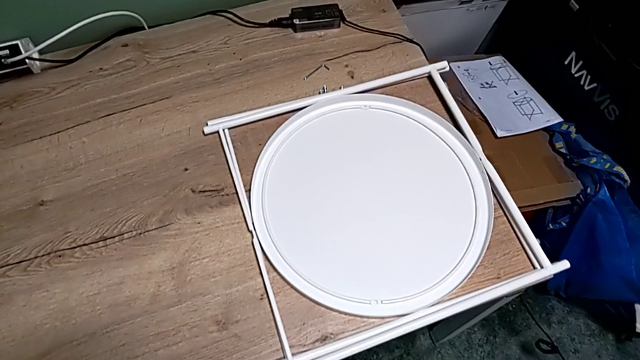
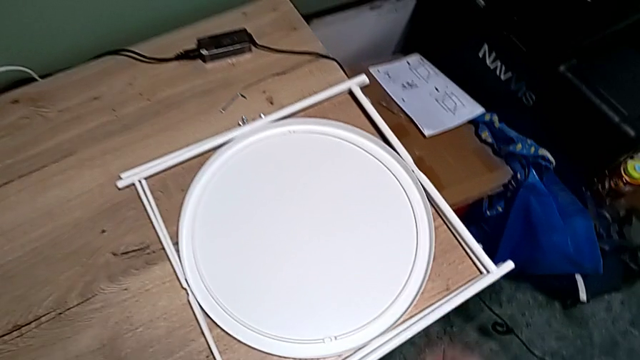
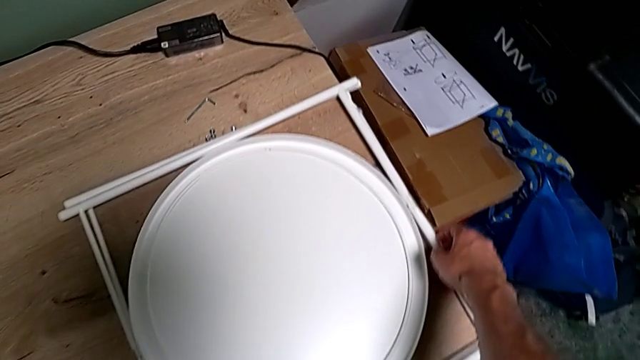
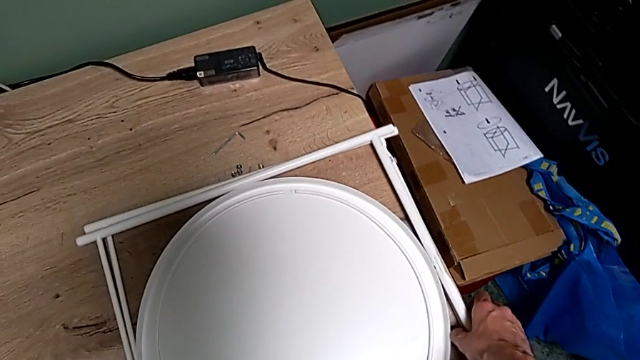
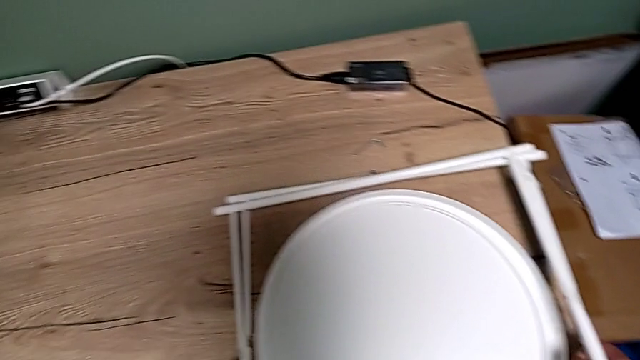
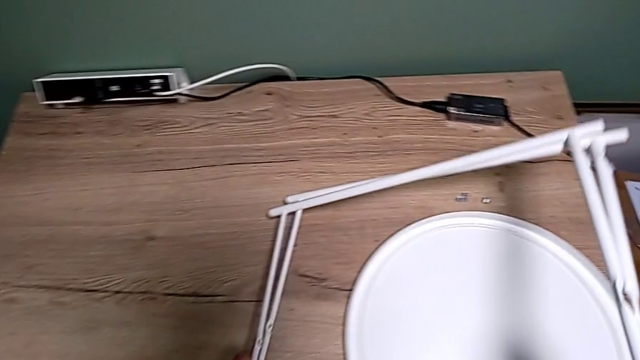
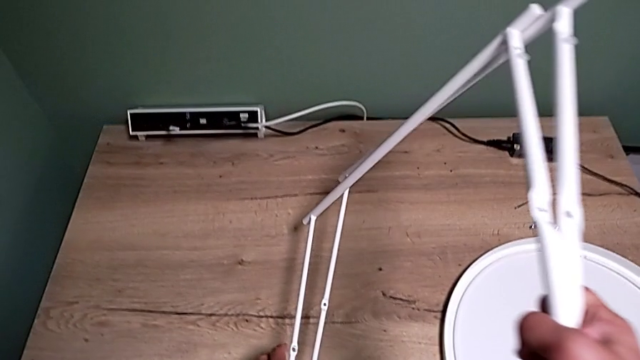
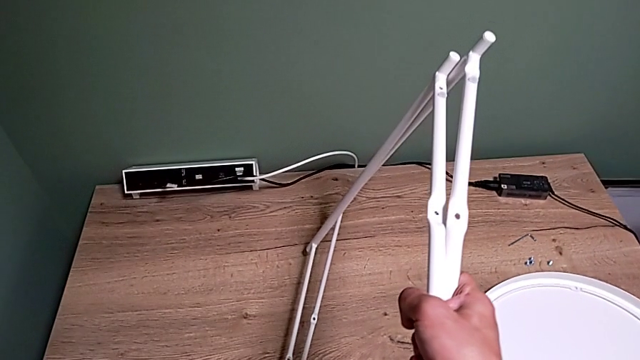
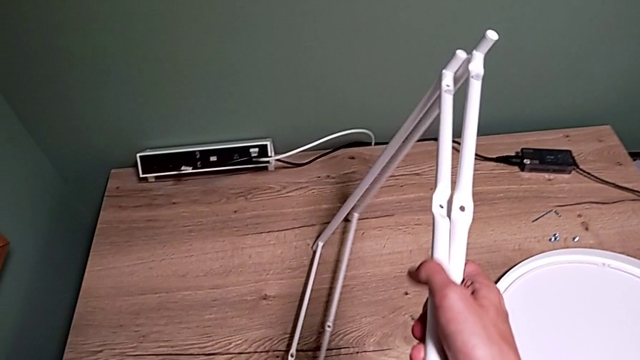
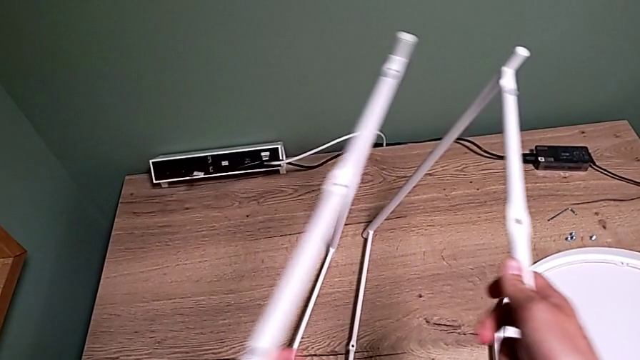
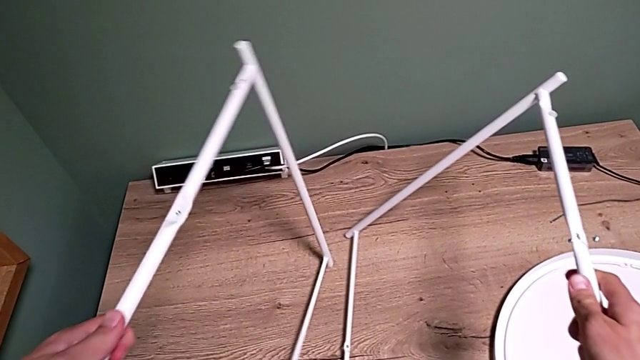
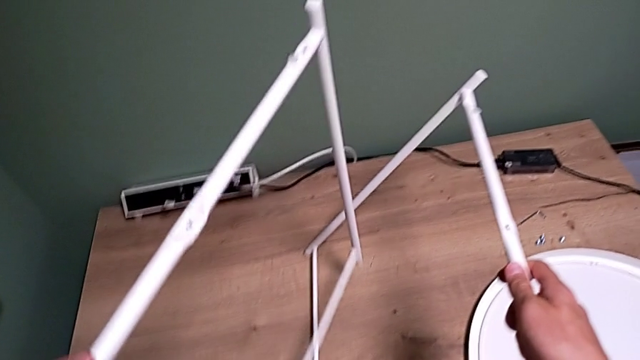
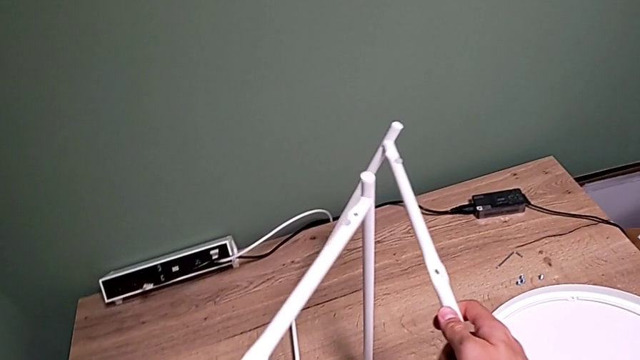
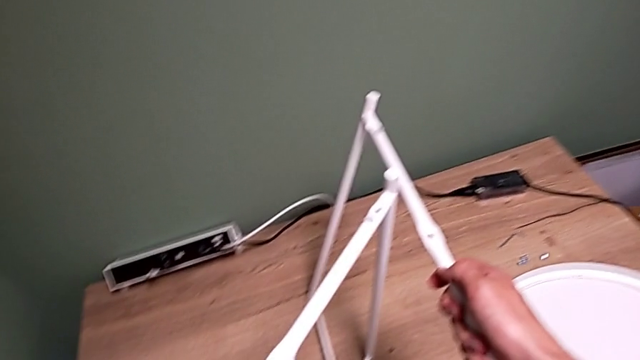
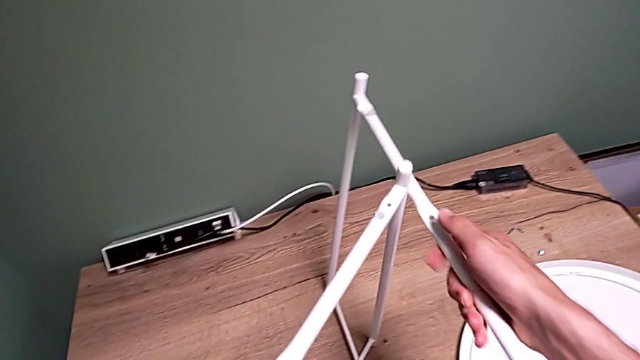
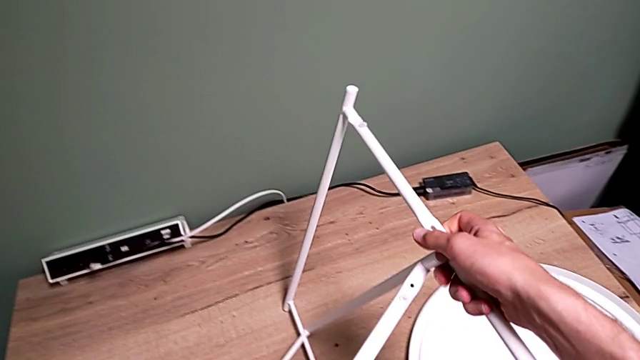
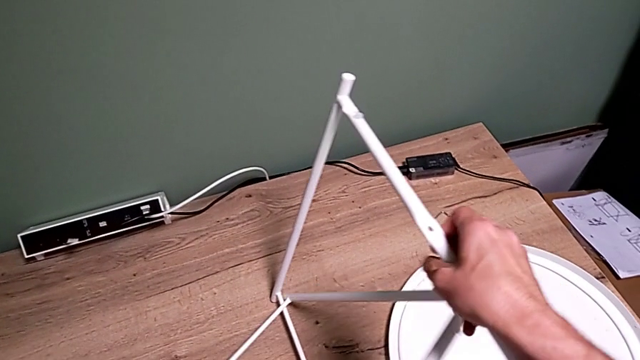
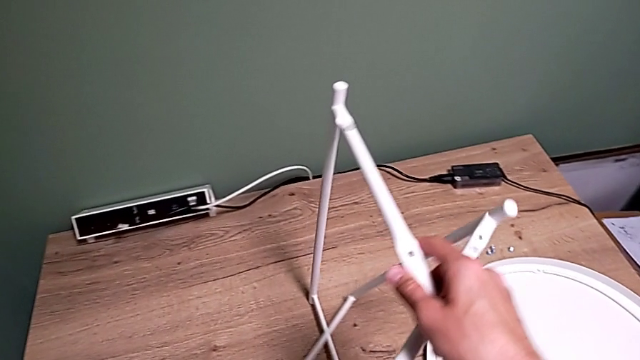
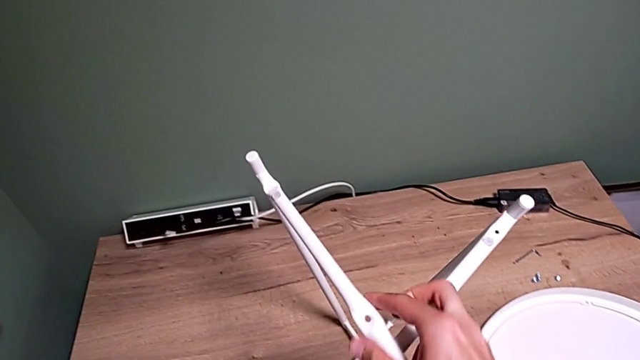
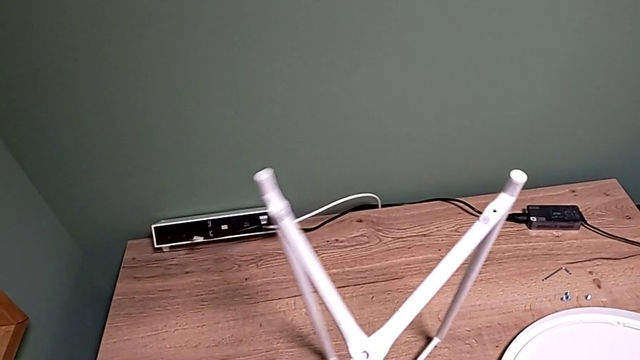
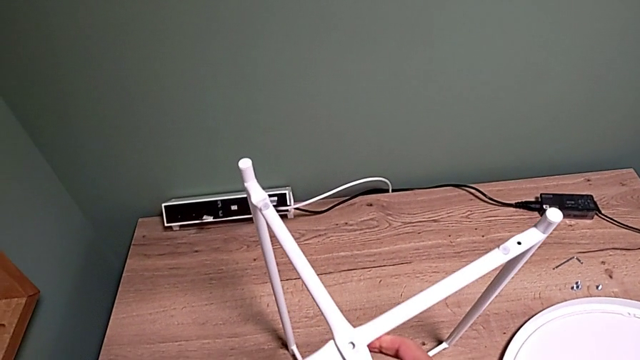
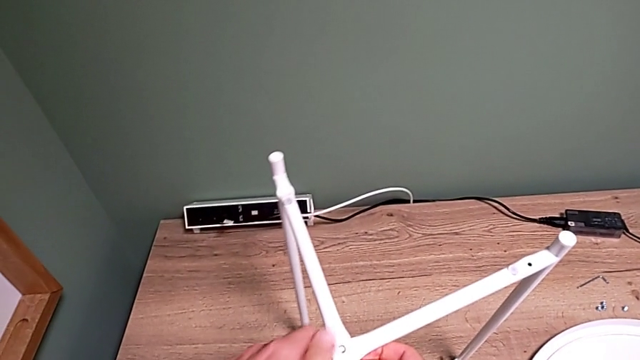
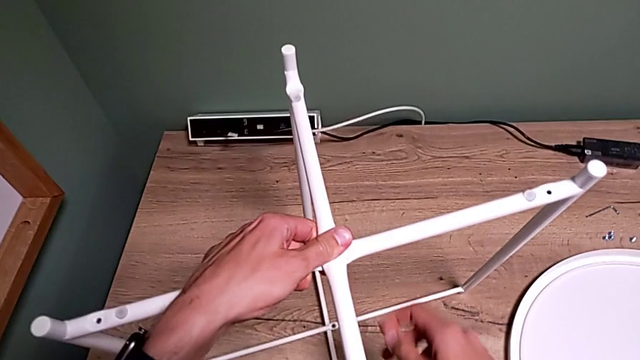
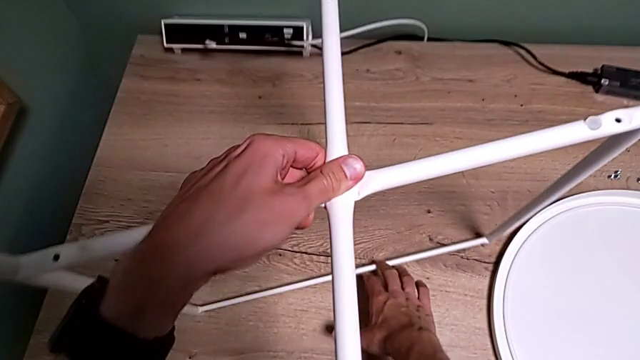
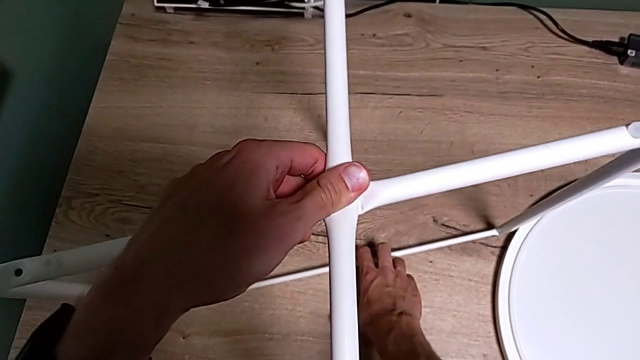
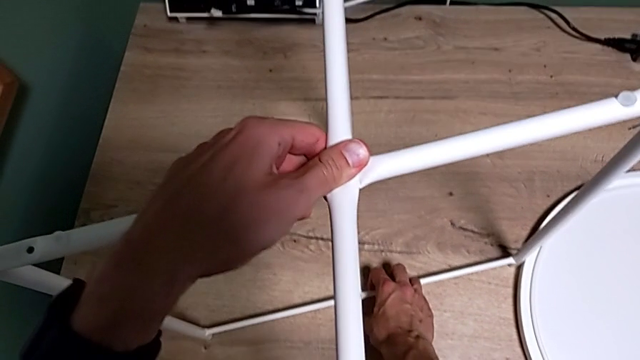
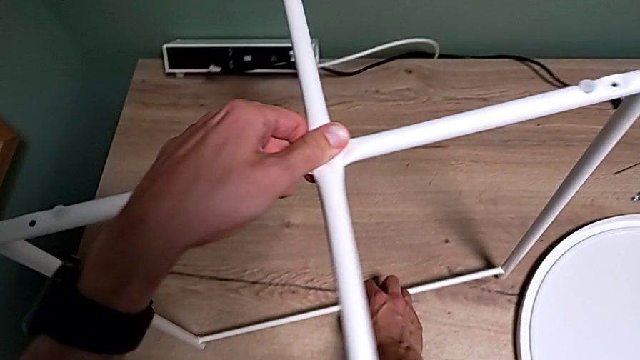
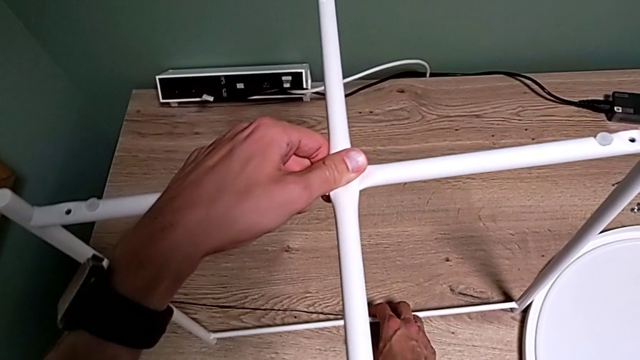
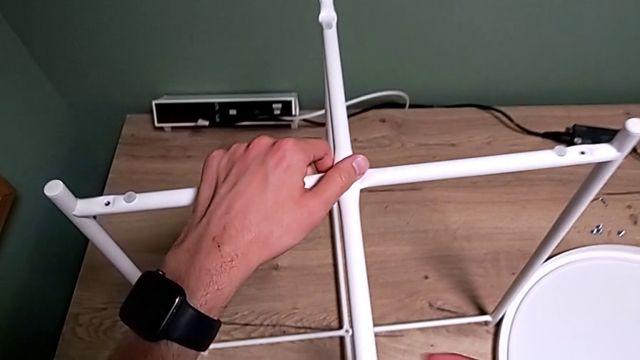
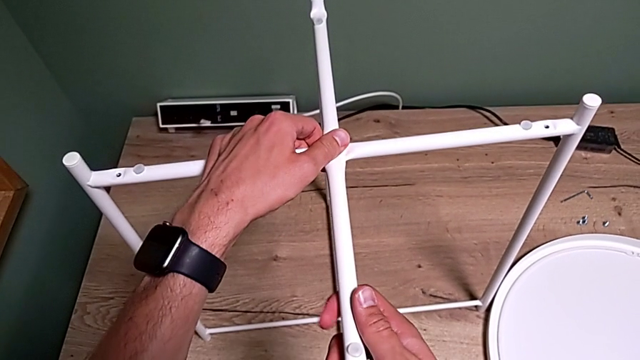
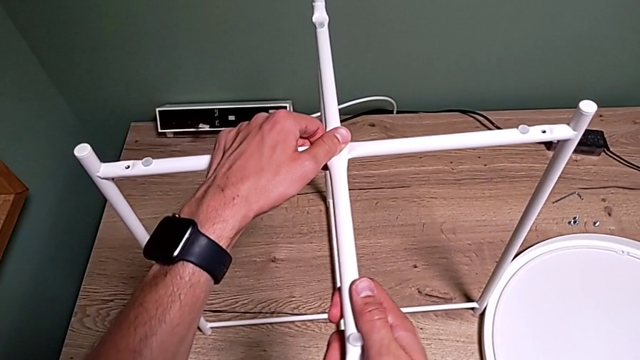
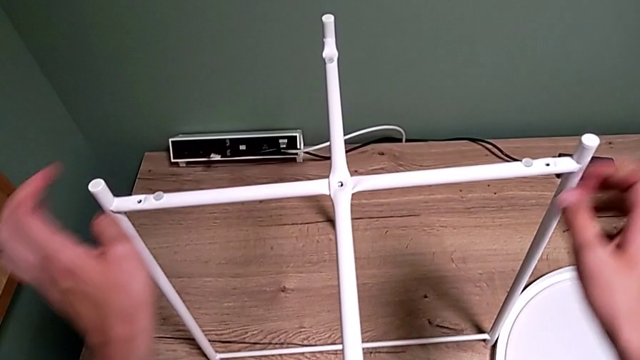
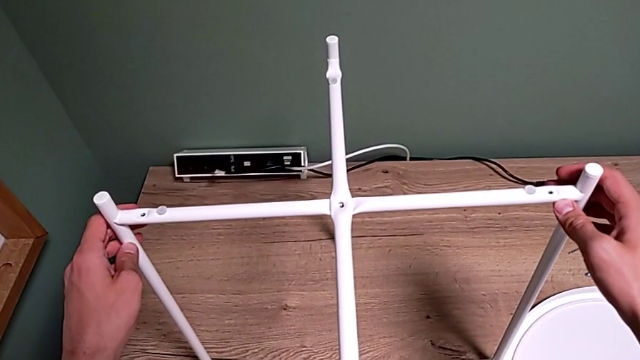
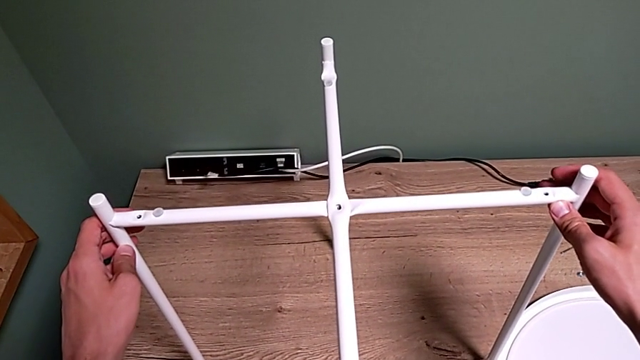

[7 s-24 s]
The camera wearer assembles the legs together. They grab the leg, lift it, place it, grab the leg, align it twice and inspect it.

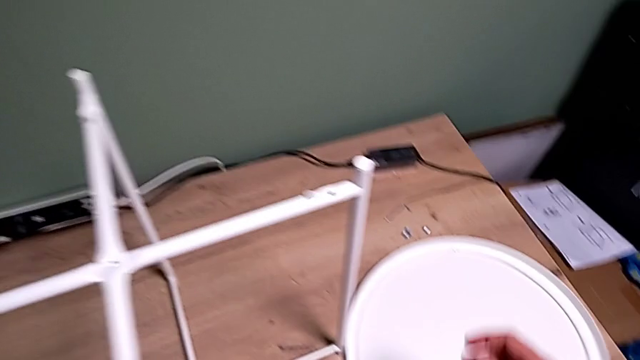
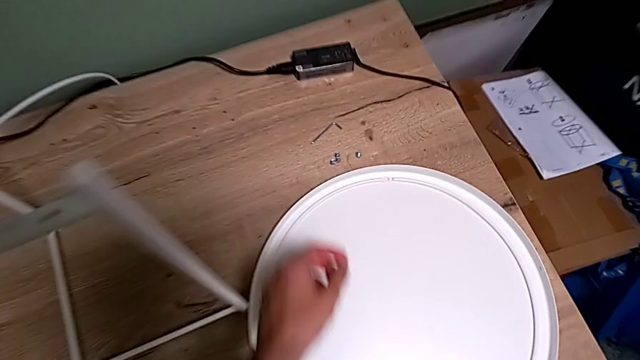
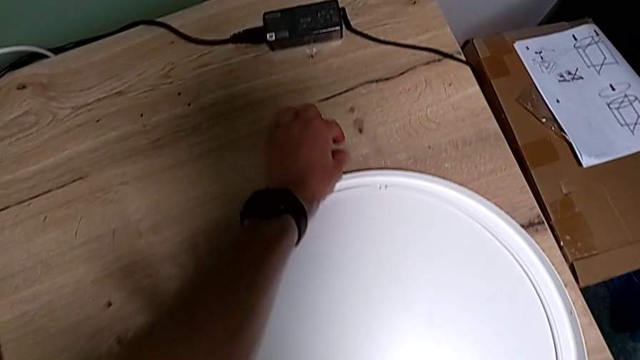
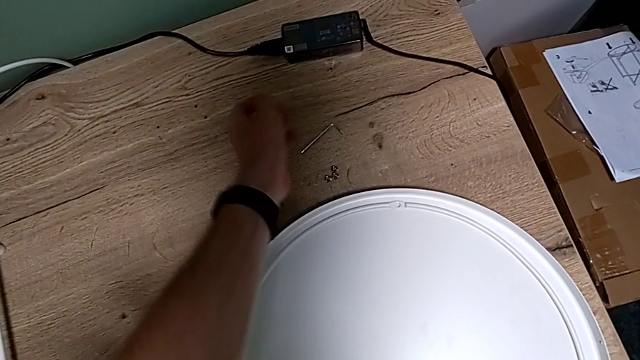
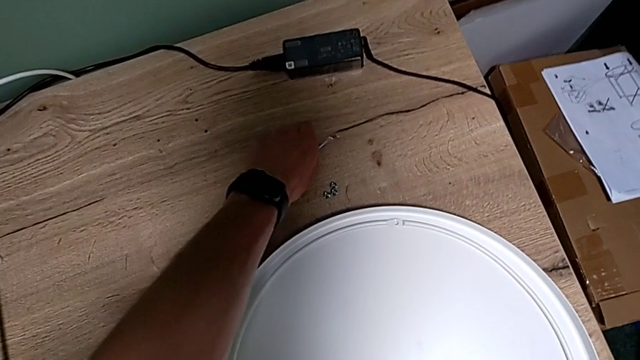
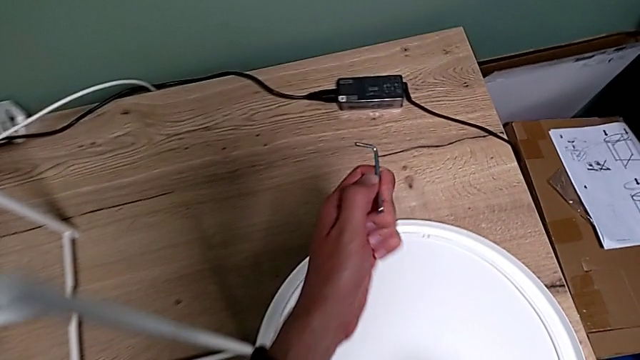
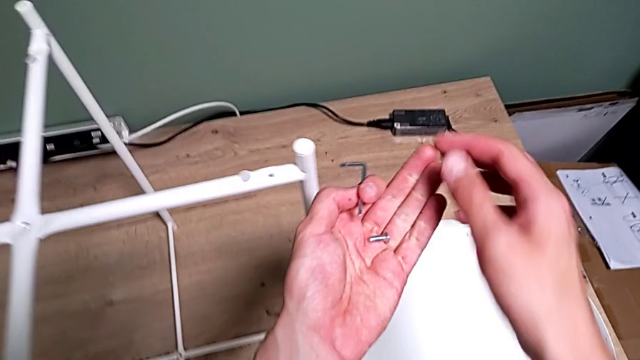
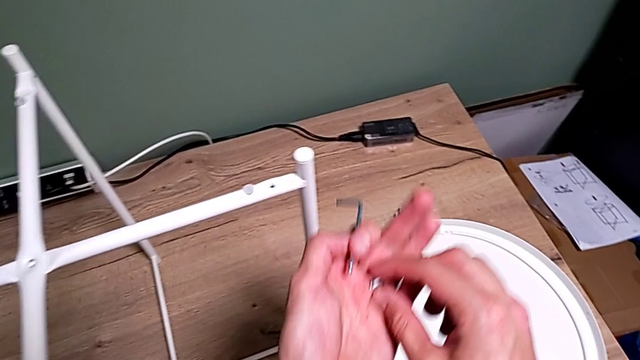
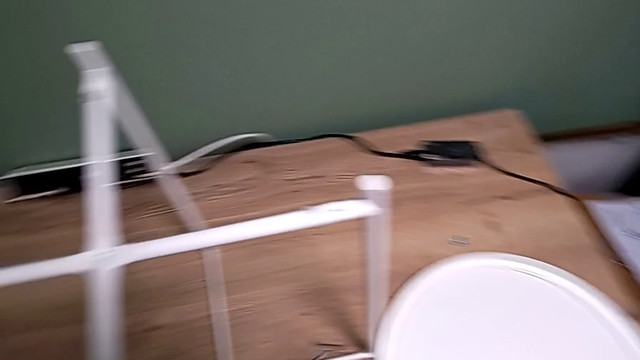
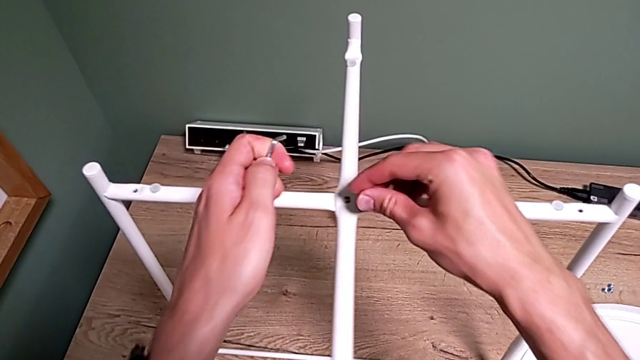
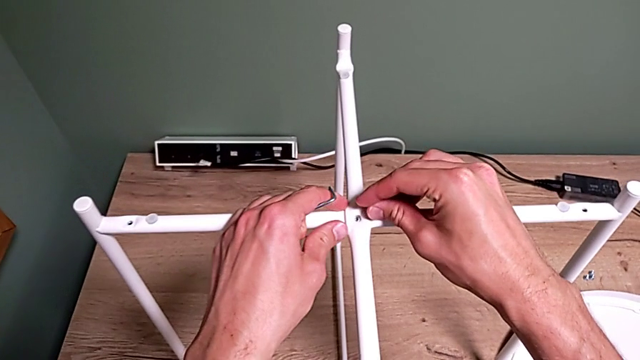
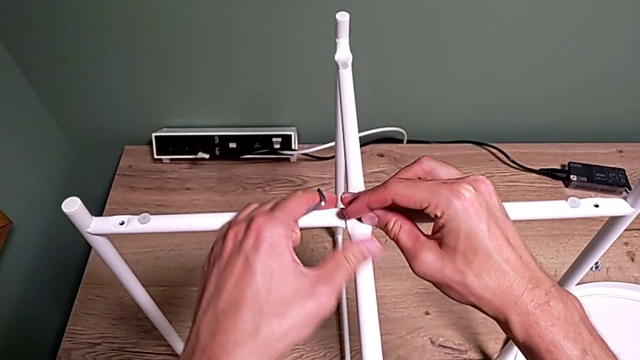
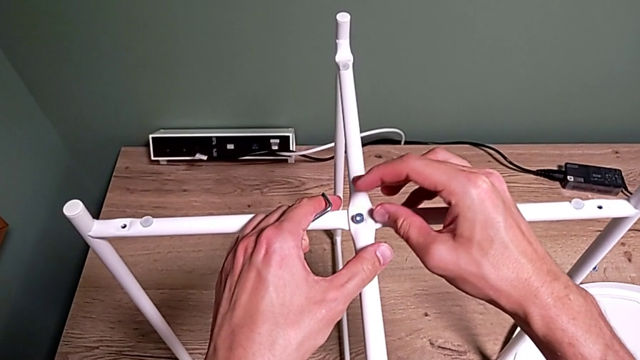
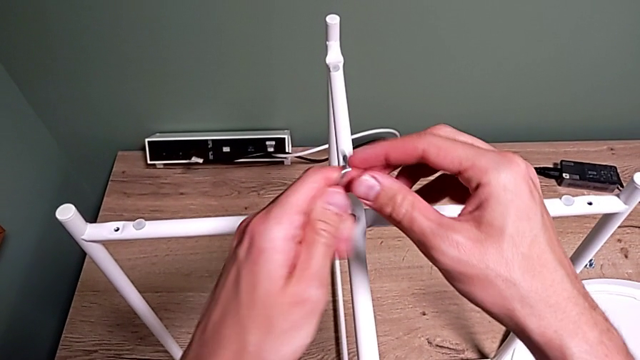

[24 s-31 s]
The camera wearer is assembling the top screw. They grab the top hex socket head, grab the Allen wrench, grab the hex socket head and insert it.
